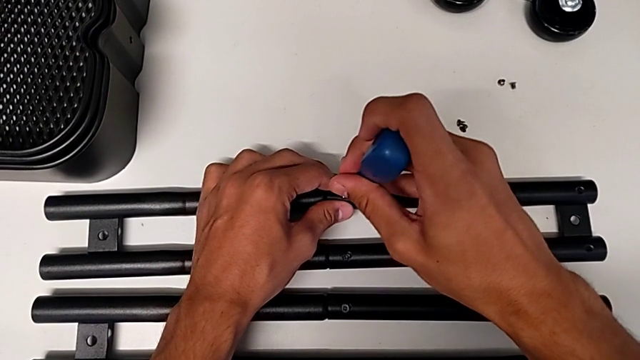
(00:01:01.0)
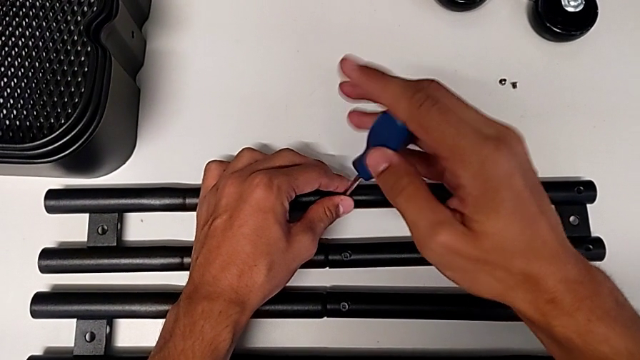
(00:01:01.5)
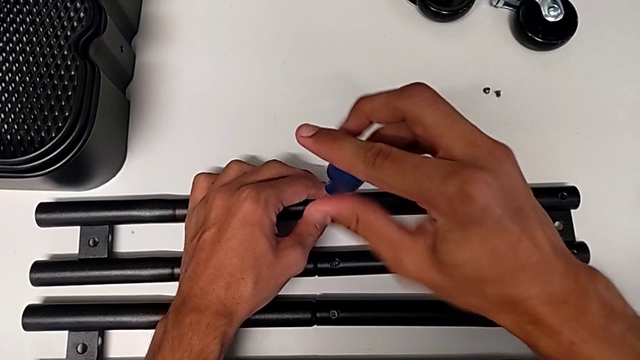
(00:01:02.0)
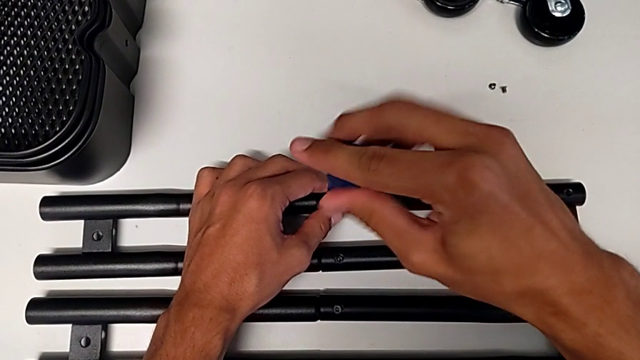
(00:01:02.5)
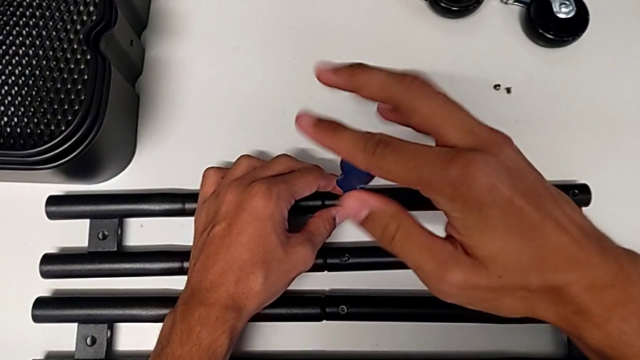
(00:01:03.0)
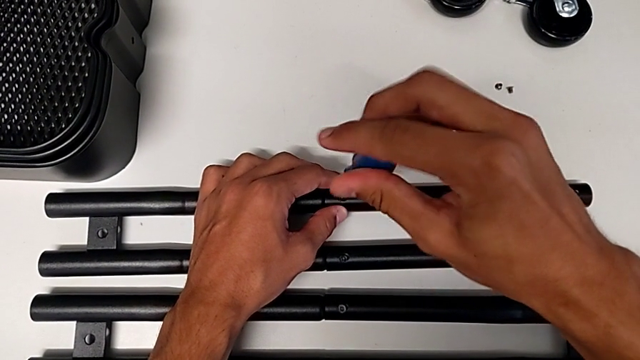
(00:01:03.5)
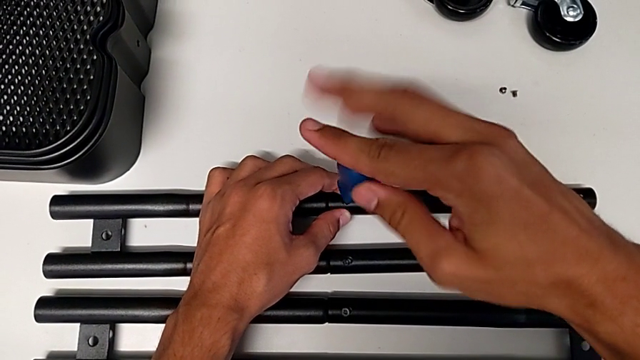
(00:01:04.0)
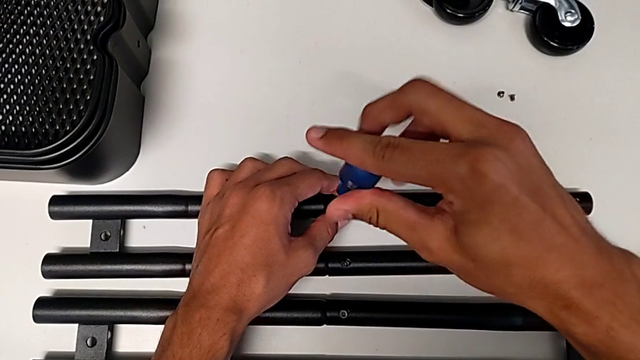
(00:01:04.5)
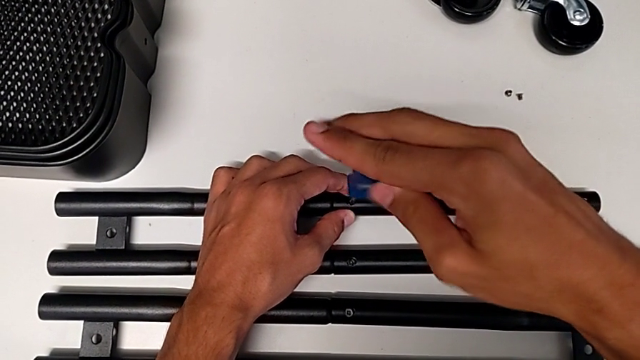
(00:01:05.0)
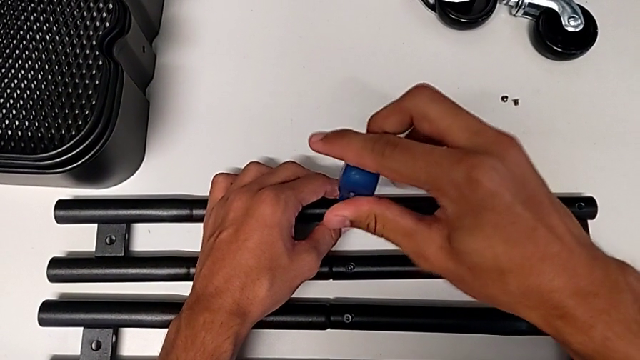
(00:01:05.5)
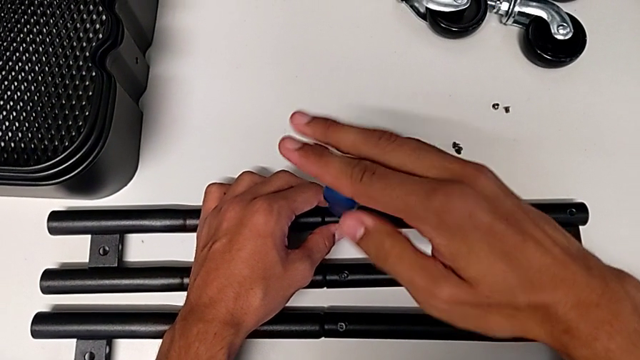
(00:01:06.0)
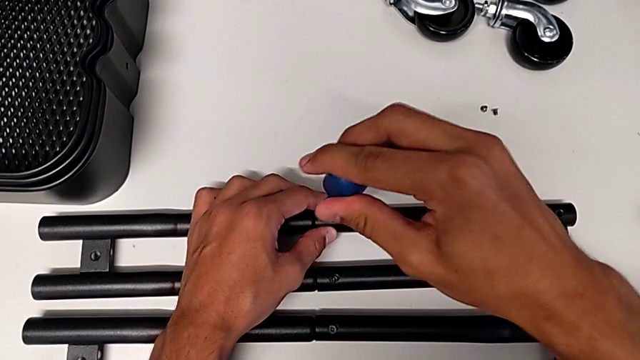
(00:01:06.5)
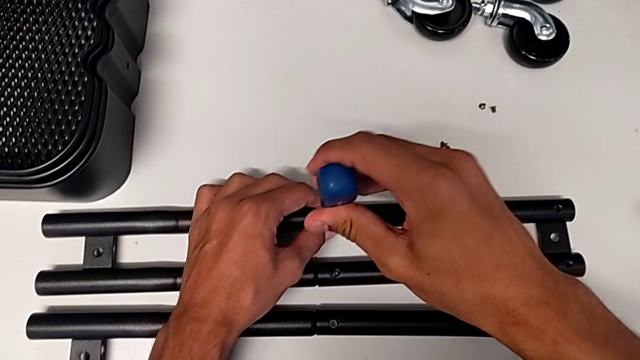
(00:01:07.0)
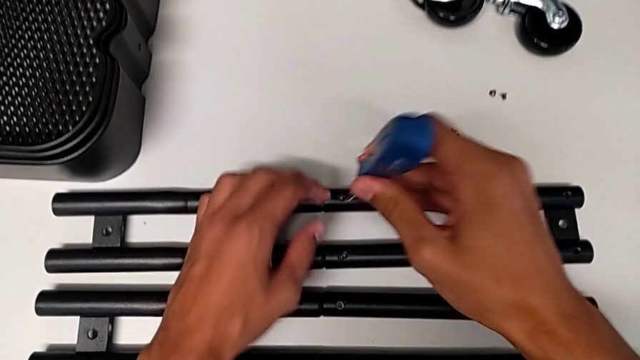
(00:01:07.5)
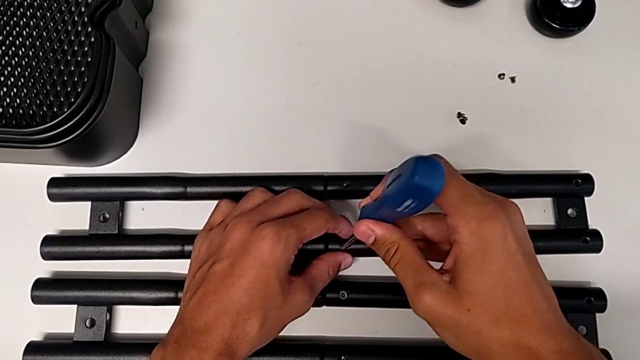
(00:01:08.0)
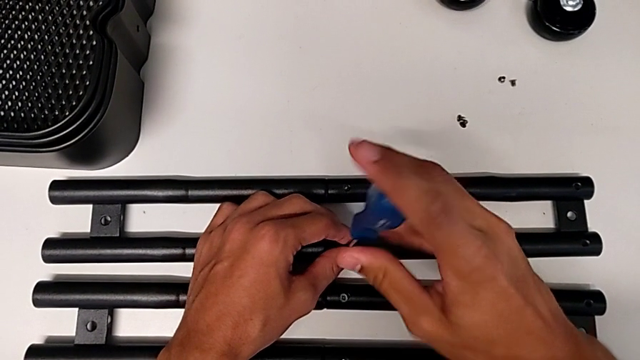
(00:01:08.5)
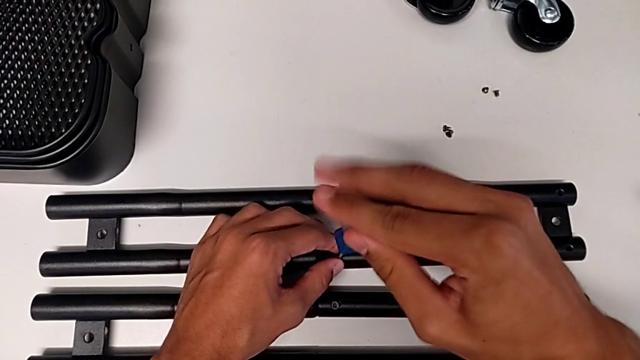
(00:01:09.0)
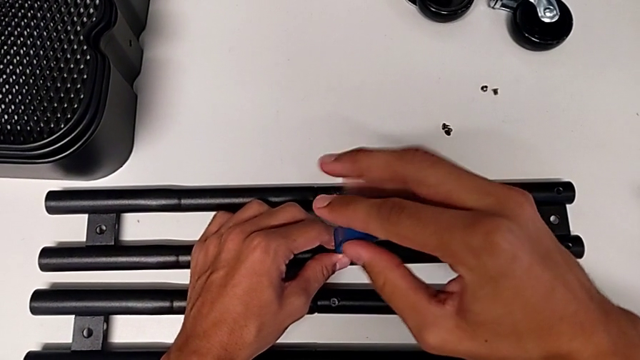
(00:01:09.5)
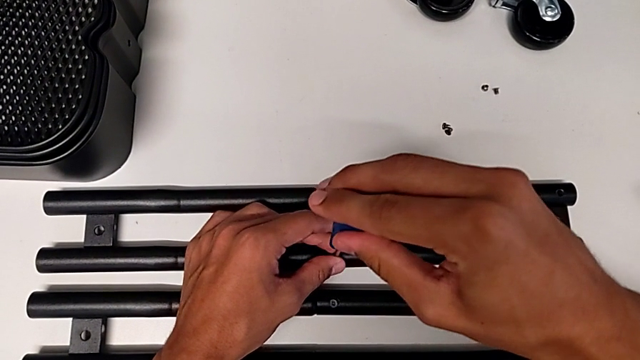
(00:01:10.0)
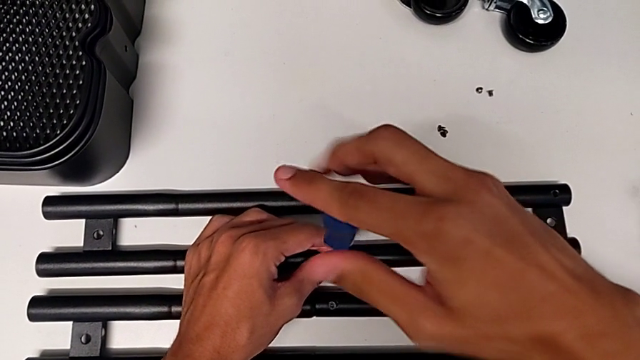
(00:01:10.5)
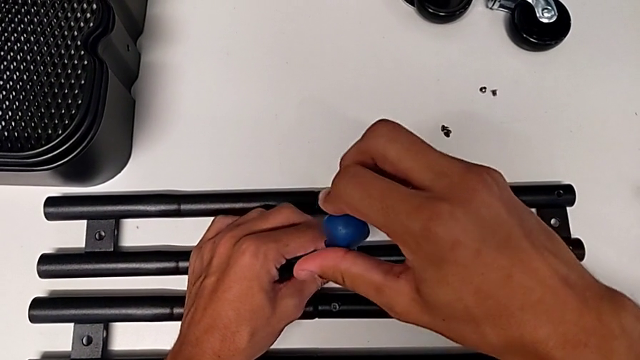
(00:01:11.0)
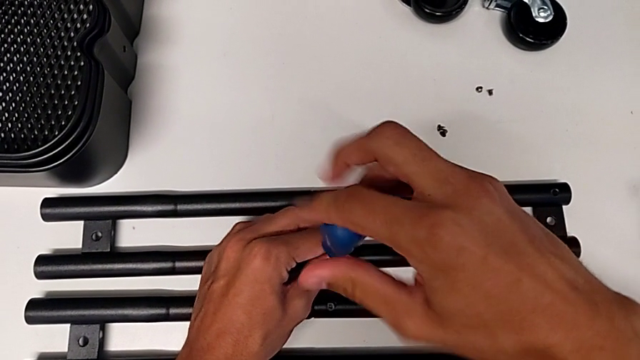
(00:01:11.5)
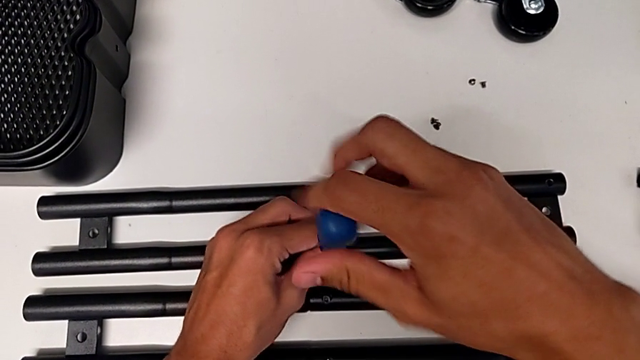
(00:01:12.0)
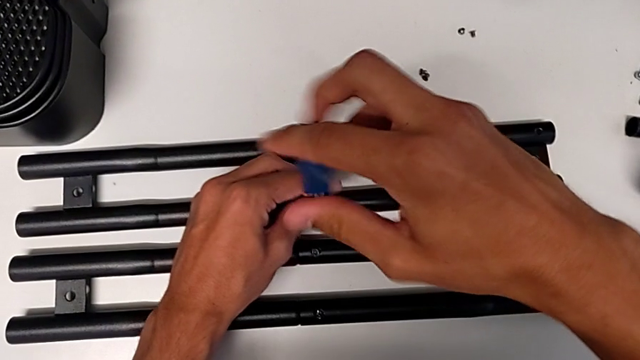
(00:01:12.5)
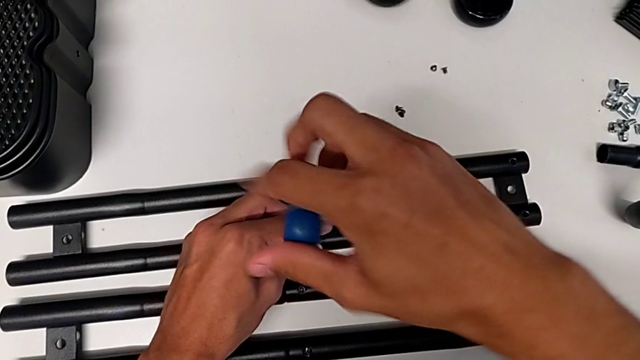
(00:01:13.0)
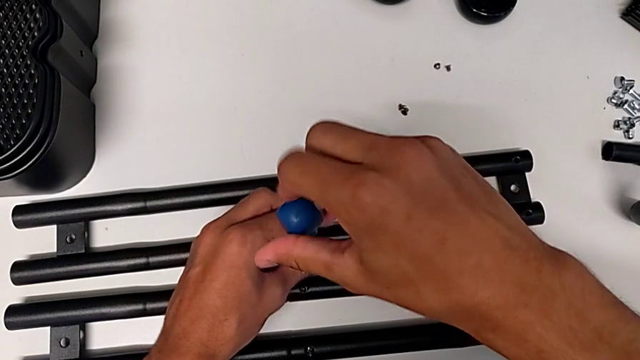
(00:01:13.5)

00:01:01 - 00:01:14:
The camera wearer is assembling the shelf's brackets. They screw the screw, withdraw the screwdriver, insert it and screw the screw.

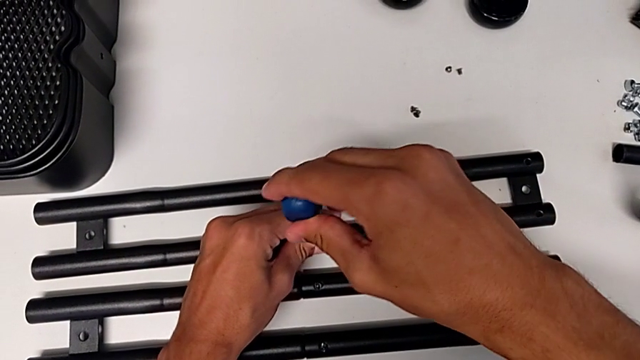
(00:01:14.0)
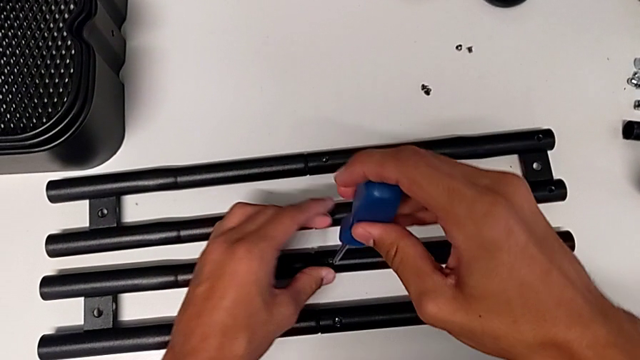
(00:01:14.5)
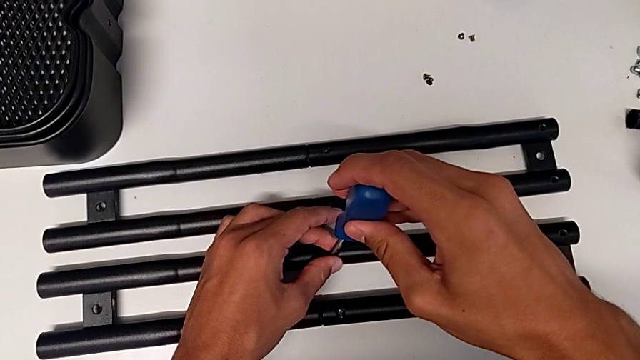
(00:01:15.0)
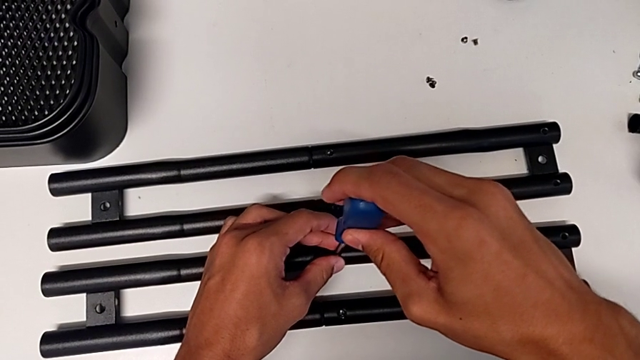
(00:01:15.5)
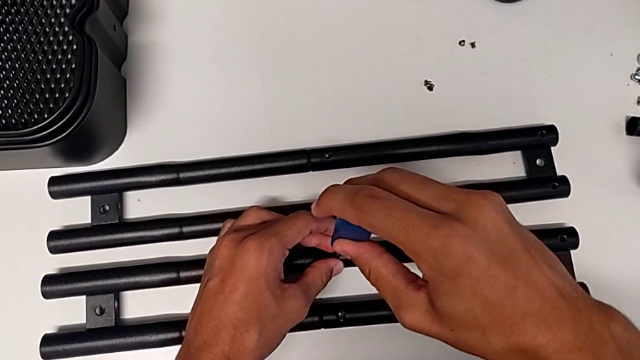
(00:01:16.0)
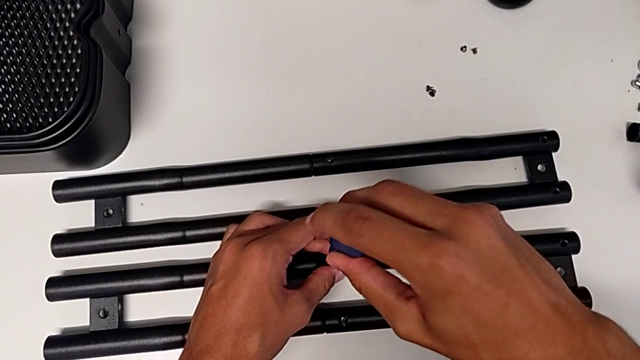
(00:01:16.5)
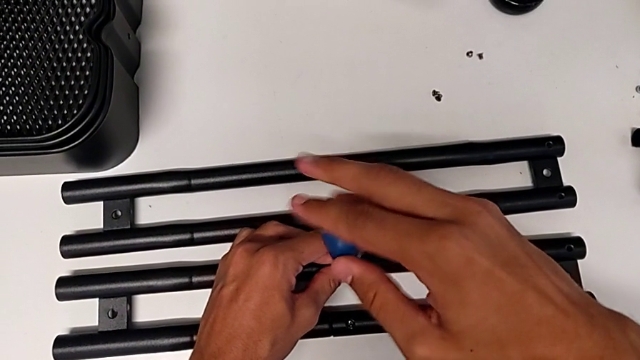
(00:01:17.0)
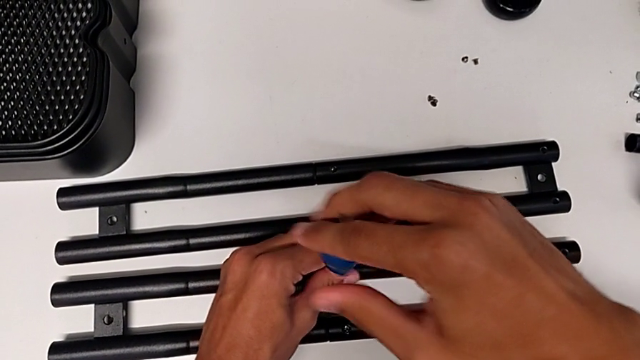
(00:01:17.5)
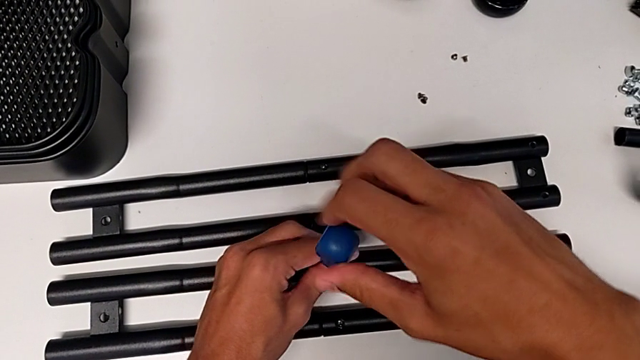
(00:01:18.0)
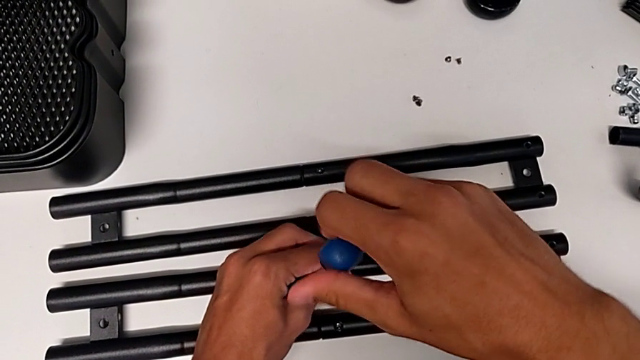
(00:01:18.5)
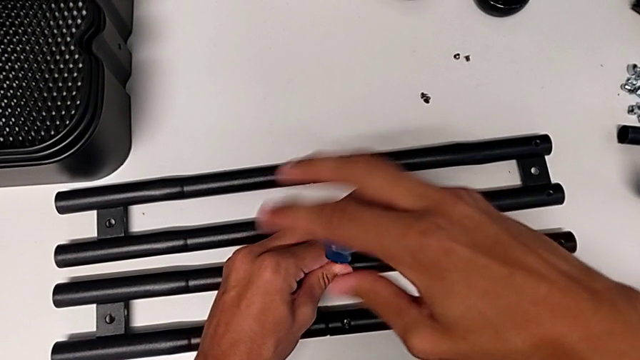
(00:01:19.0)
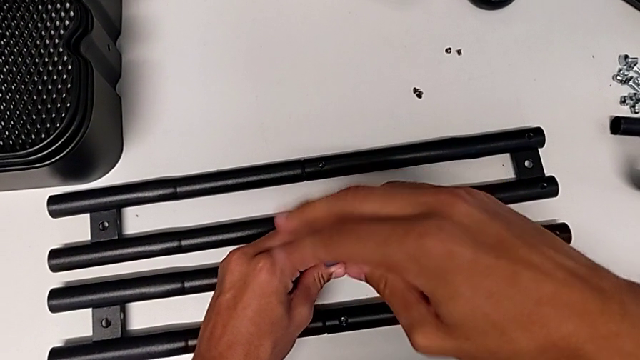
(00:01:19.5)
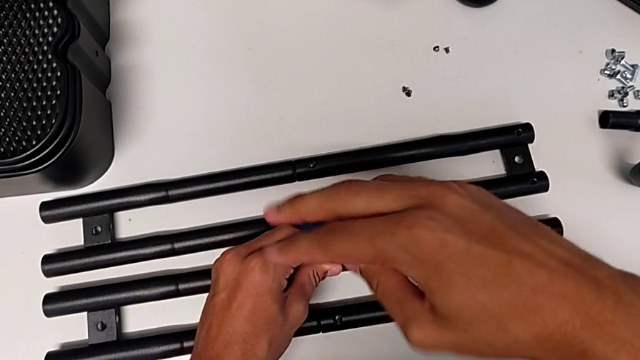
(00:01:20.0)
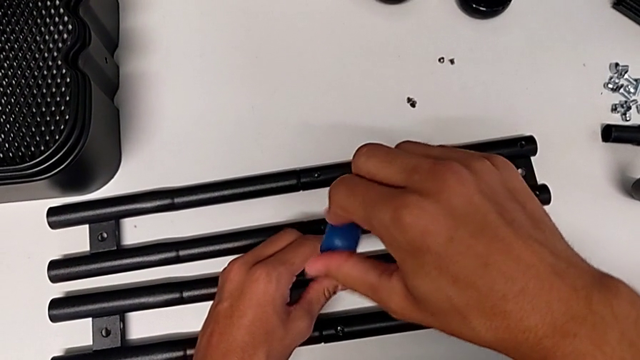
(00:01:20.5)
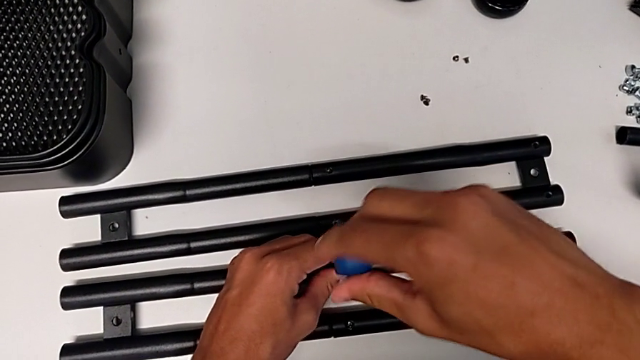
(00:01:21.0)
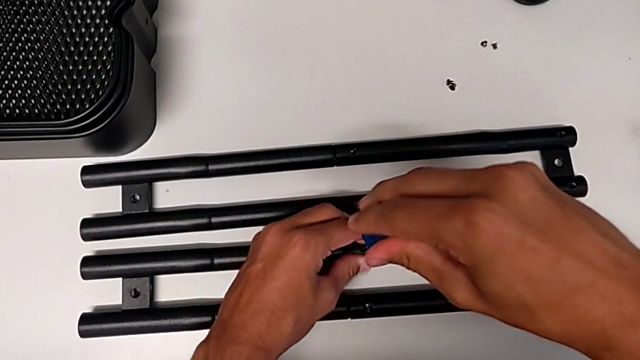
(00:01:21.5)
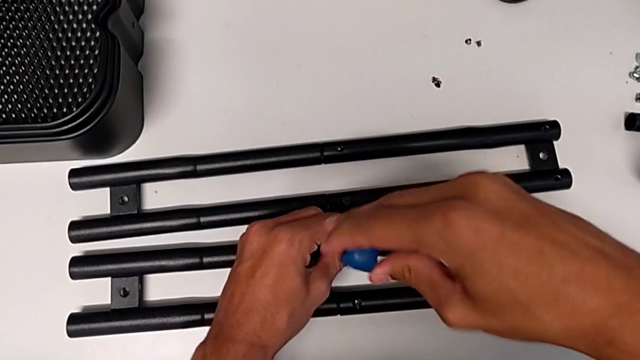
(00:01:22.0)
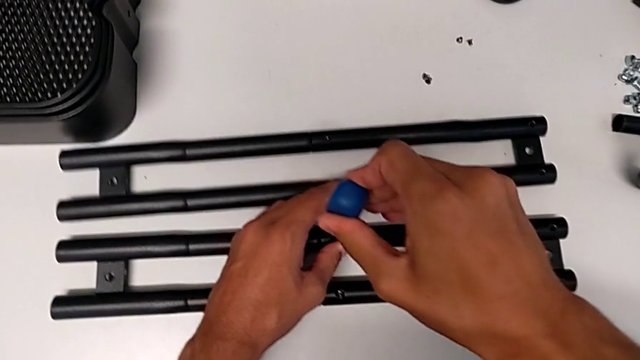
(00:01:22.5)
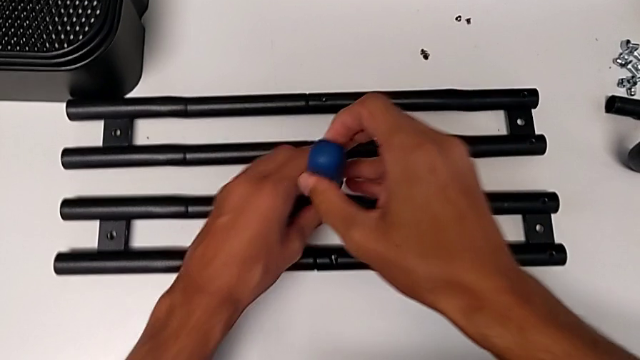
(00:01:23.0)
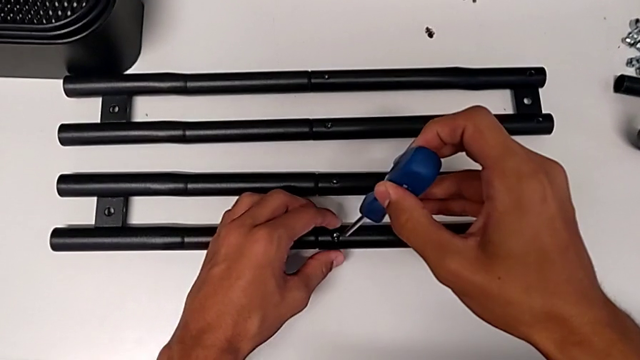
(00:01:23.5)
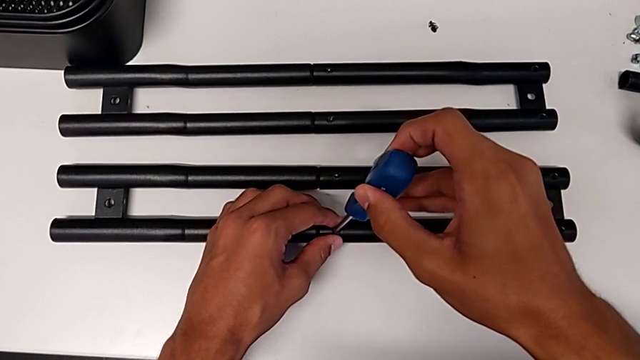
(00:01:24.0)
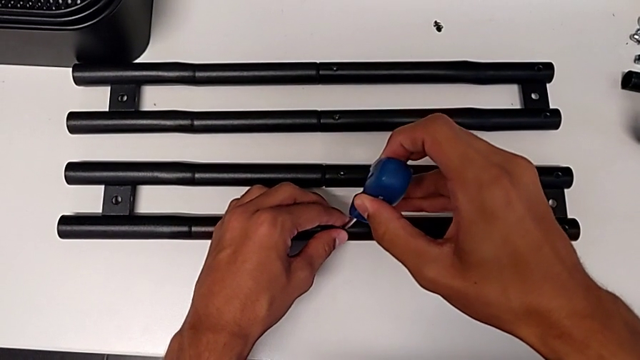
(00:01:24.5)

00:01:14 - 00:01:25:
The camera wearer is assembling the shelf's brackets. They withdraw the screwdriver, insert it, screw the screw, withdraw the screwdriver and insert it.
